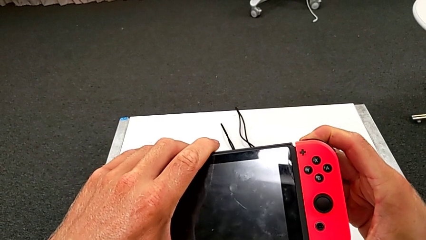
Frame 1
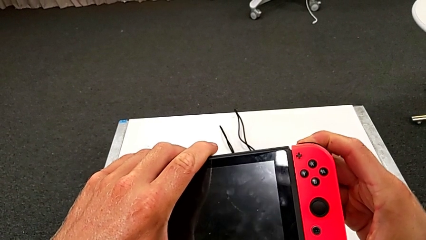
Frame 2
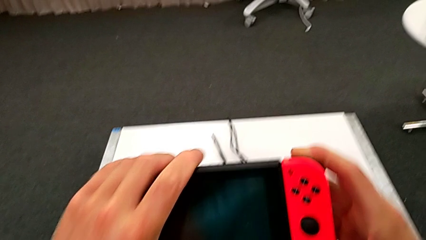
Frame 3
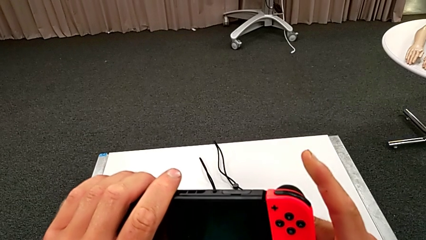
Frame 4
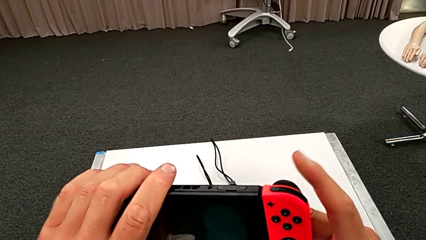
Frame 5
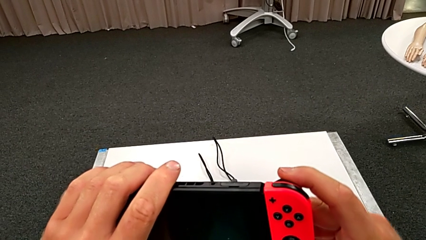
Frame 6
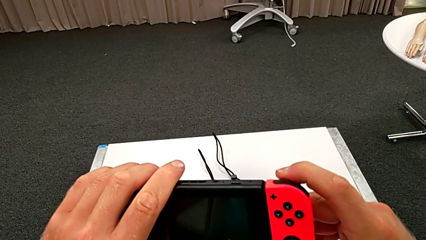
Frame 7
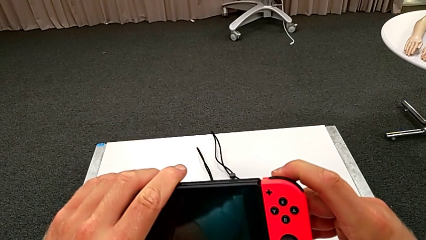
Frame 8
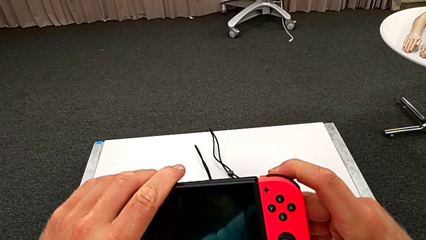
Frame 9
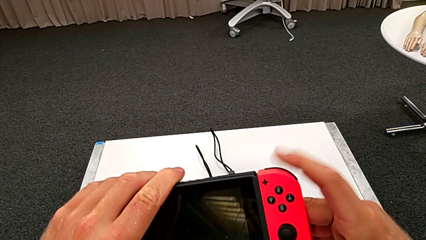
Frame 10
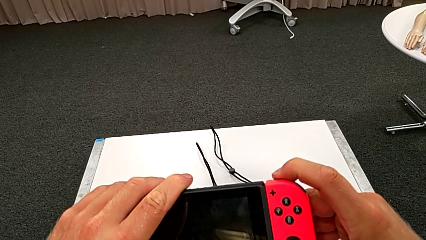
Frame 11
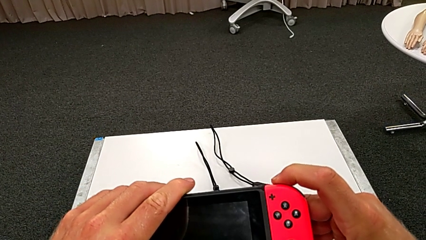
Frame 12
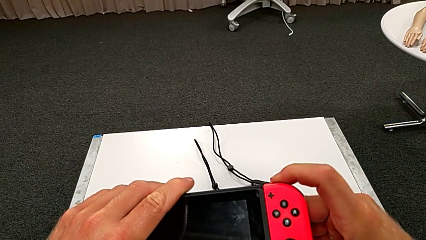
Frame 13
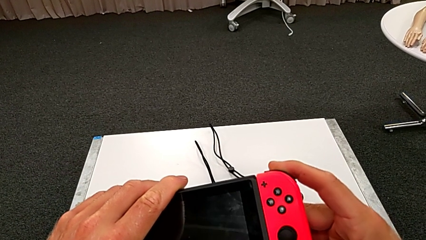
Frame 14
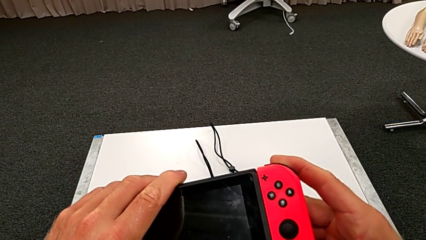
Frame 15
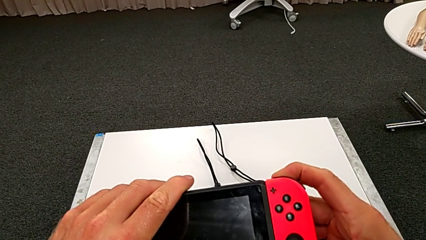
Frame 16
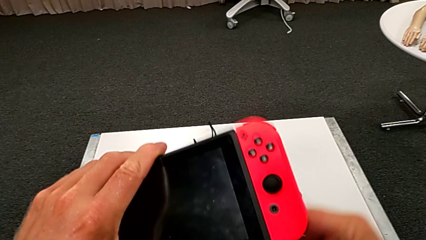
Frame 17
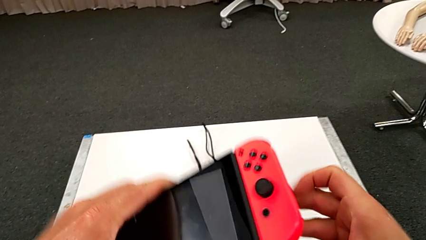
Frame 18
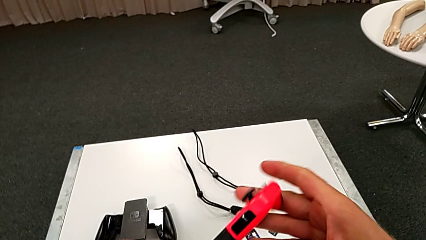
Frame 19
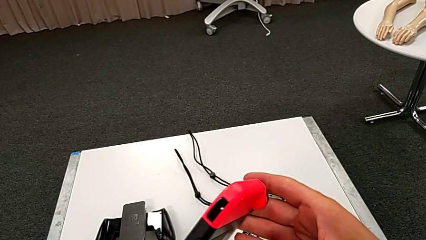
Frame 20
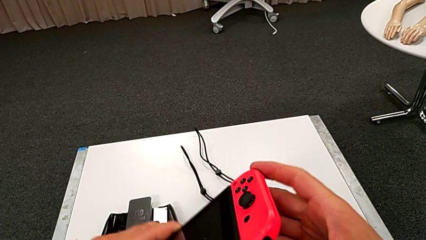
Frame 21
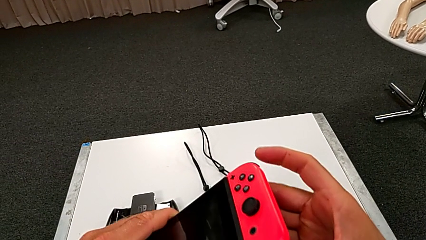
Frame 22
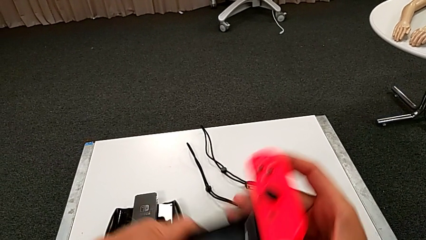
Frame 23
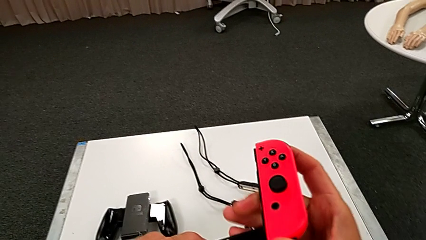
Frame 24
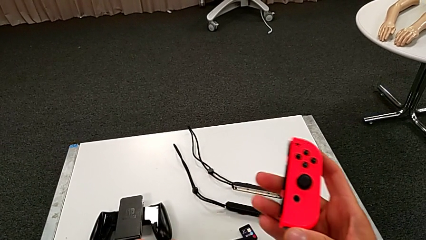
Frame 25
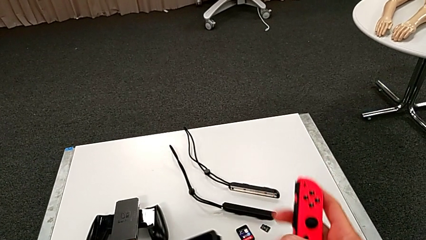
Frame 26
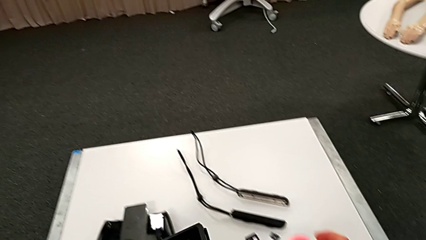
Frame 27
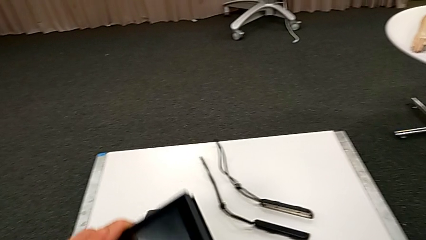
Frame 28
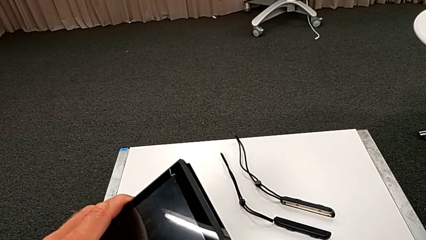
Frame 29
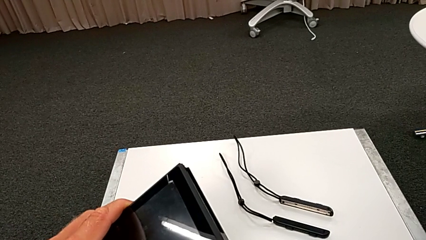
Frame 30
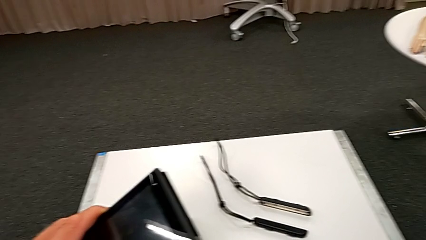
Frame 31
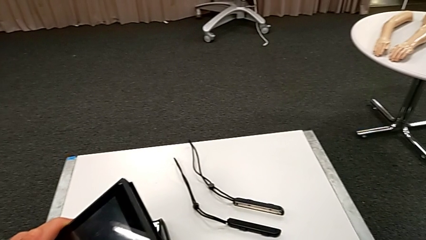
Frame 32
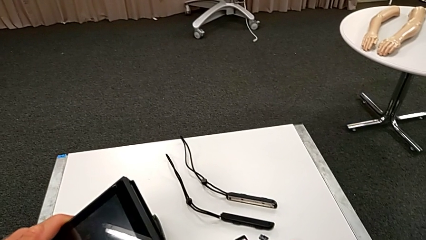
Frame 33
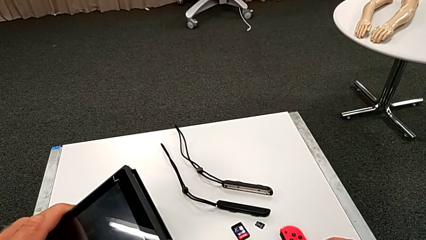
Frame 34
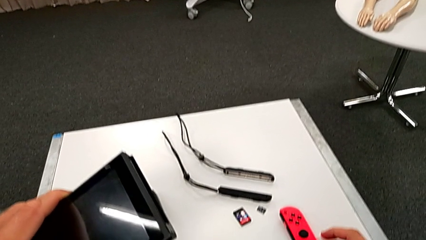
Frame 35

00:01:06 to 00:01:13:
The camera wearer is exchanging both blue and red controllers on the pad. They disassemble the red Joy-Con controller.

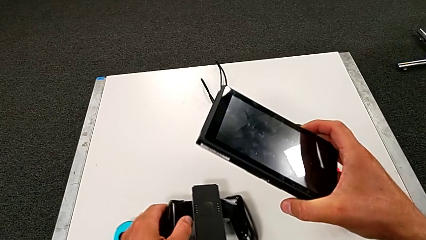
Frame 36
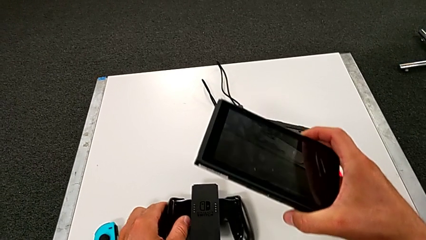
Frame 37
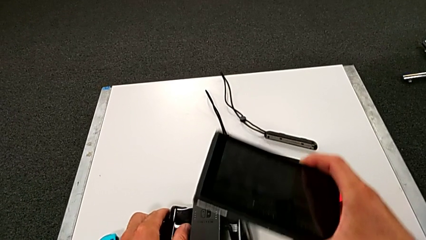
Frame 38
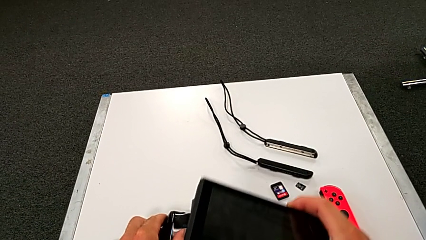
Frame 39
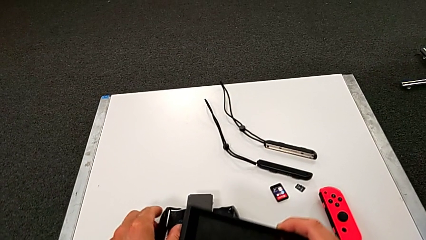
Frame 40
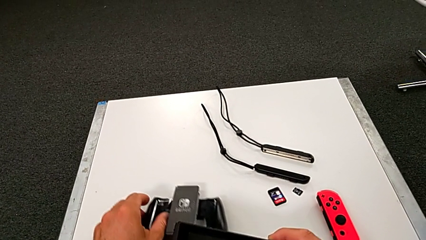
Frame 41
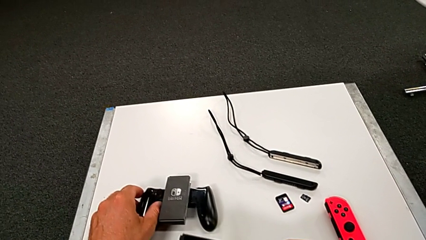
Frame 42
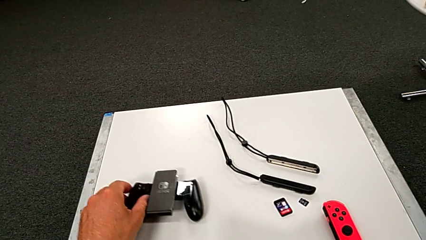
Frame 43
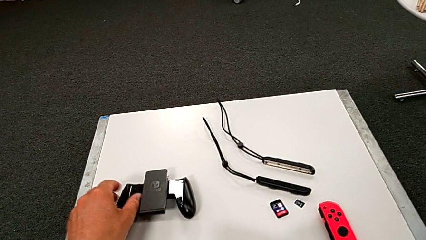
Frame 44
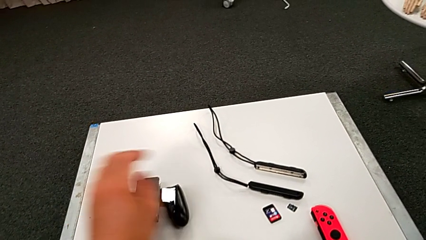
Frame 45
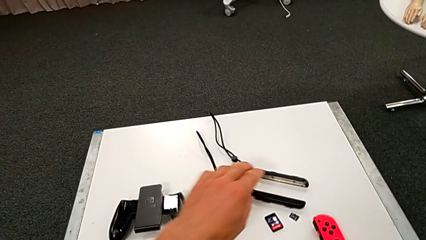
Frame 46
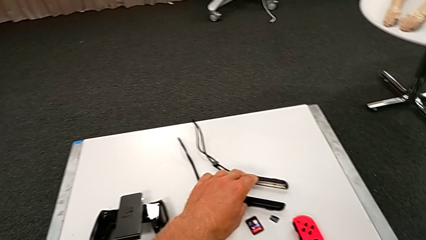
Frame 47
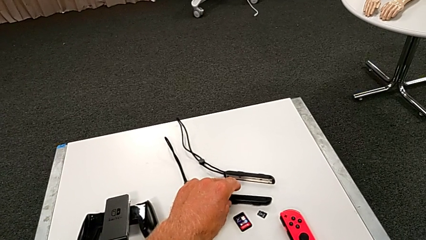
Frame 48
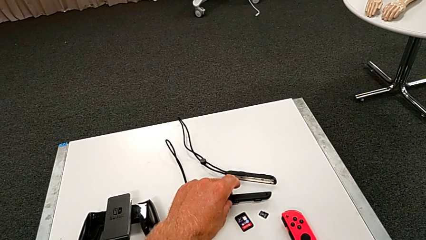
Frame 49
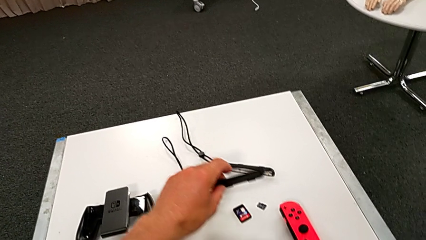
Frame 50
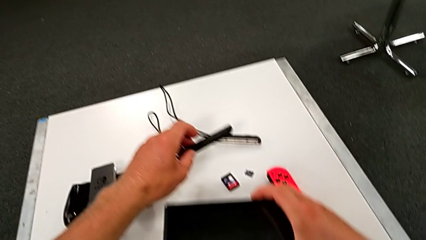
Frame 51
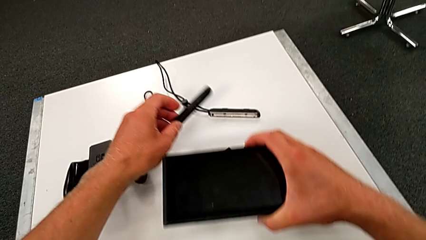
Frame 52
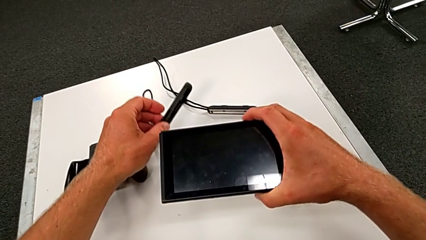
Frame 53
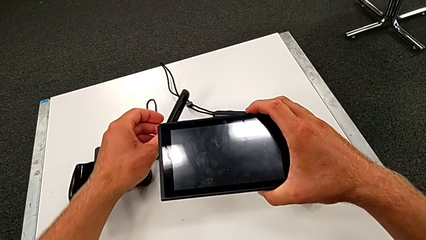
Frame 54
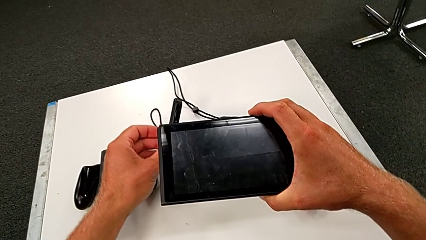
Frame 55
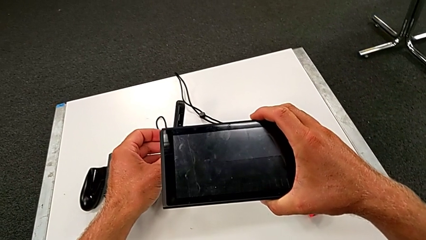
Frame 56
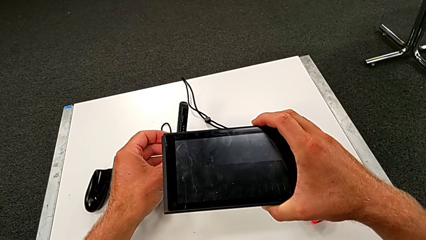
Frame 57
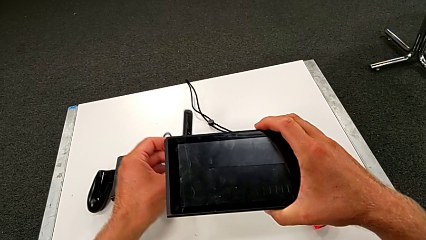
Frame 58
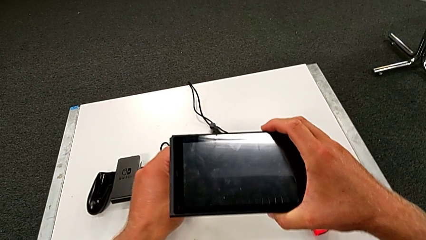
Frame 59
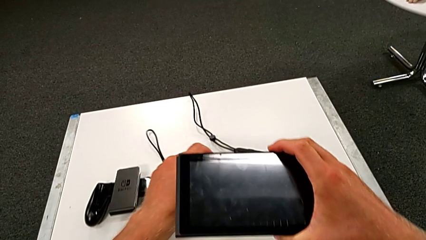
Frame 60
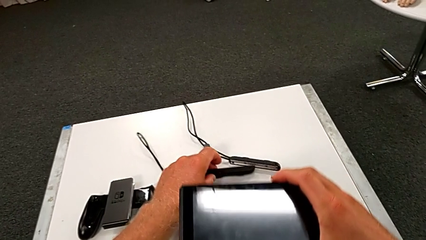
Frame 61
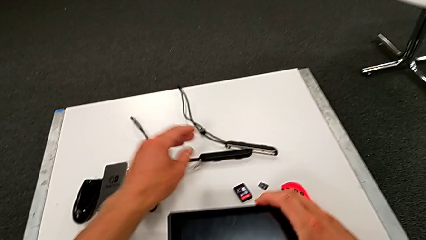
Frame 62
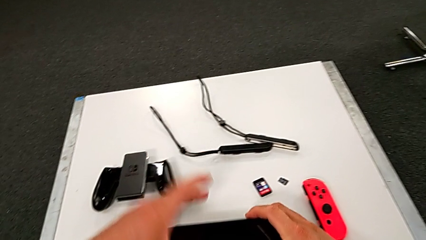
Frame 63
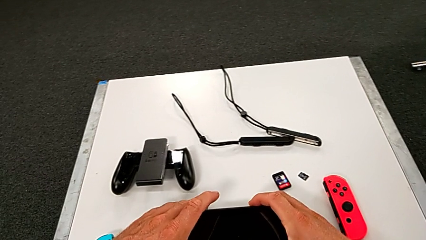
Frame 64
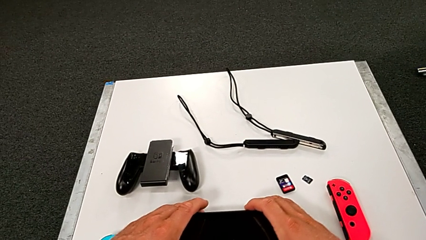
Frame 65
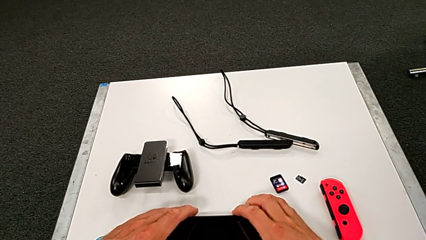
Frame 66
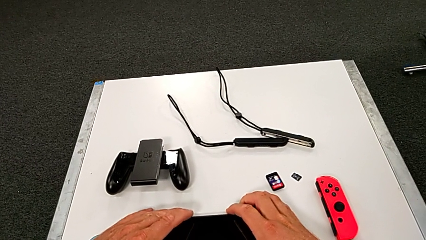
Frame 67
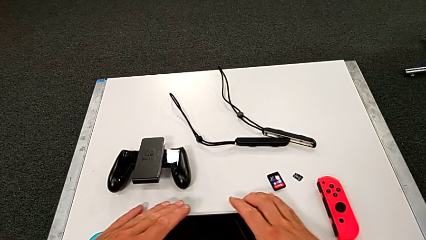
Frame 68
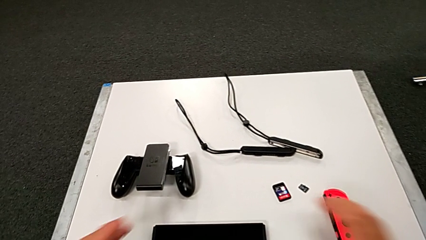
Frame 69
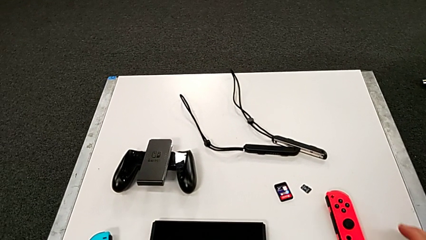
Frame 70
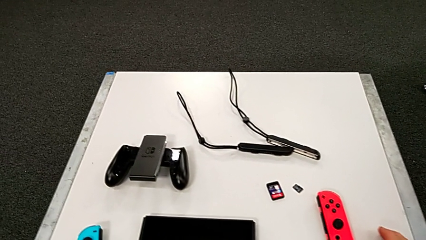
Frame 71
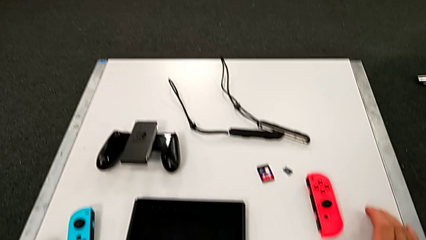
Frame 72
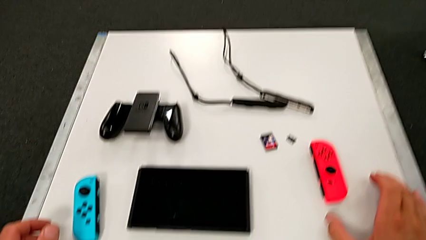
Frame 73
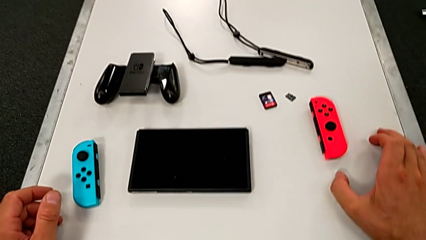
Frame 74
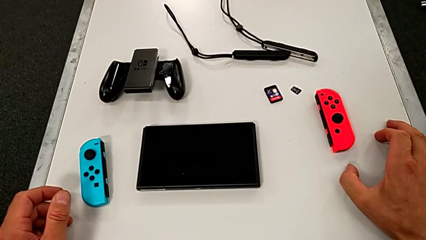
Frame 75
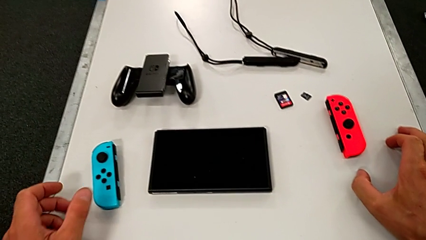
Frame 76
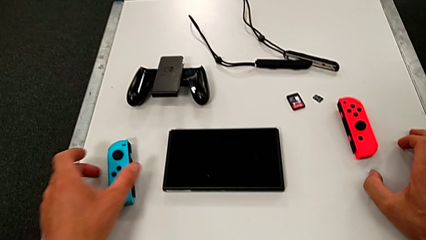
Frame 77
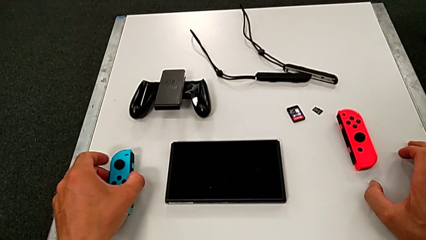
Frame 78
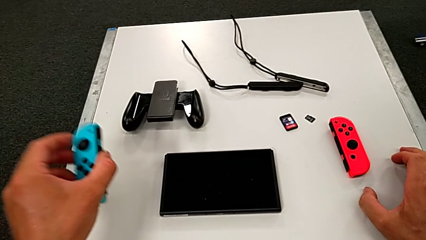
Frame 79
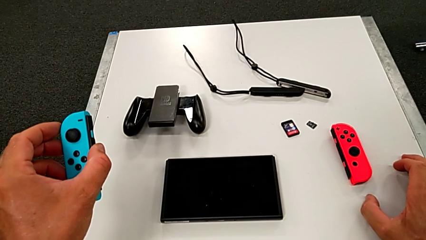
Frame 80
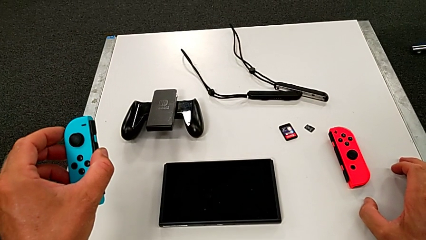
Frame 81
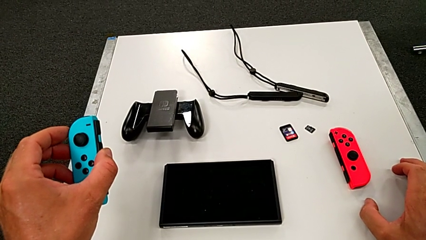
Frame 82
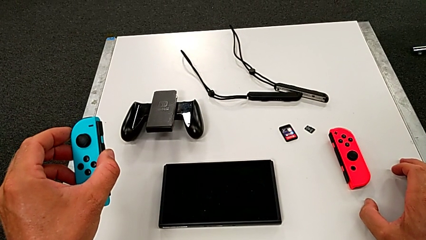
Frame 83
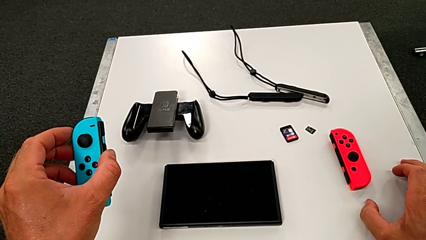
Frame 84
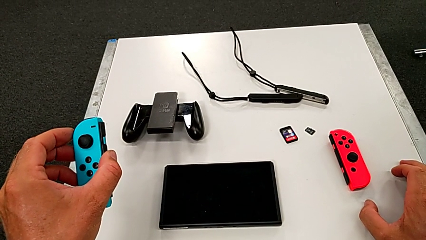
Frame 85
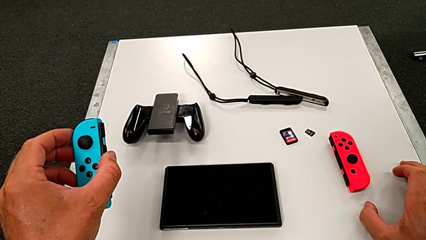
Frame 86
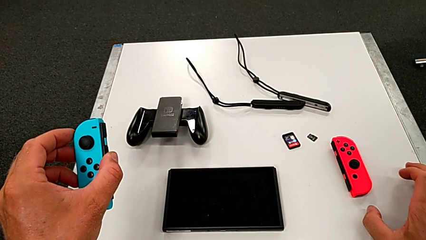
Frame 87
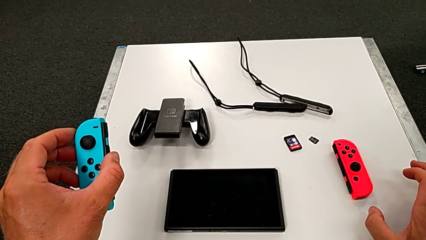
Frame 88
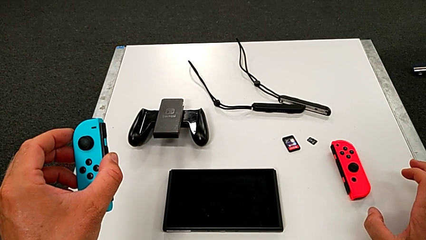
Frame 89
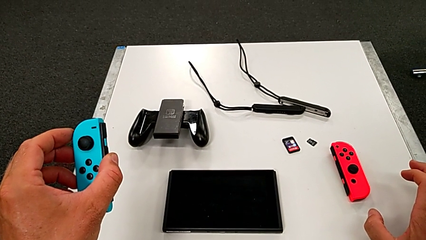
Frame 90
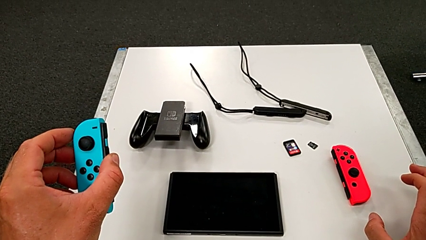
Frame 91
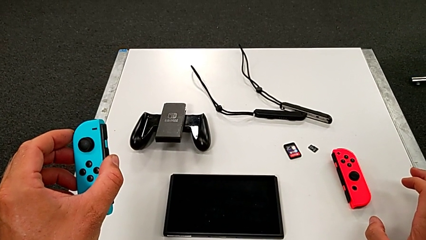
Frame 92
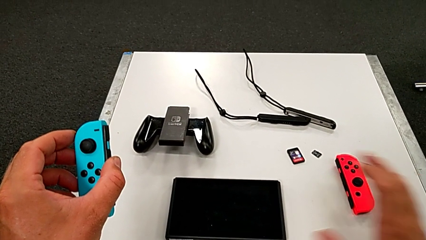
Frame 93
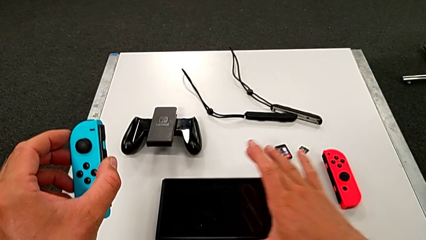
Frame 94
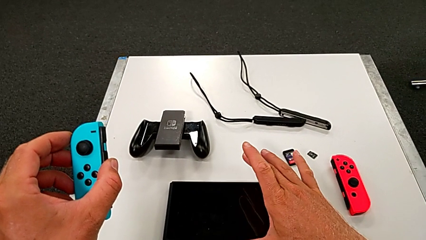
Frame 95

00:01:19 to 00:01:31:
The camera wearer is inserting the blue controller into the handheld. They grab the black Joy-Con strap and grab the blue Joy-Con controller.
